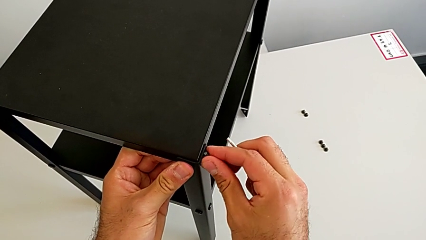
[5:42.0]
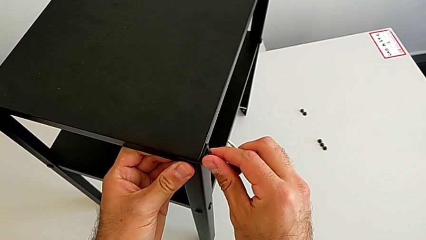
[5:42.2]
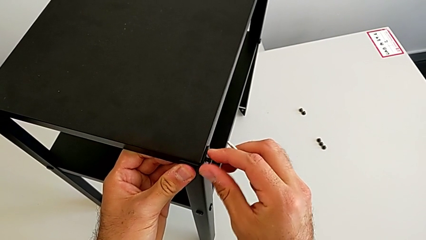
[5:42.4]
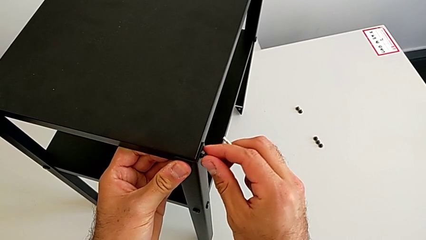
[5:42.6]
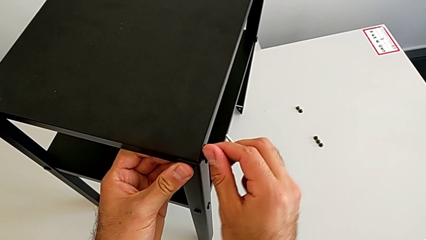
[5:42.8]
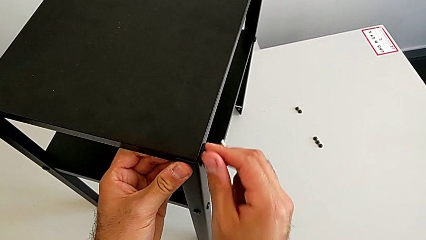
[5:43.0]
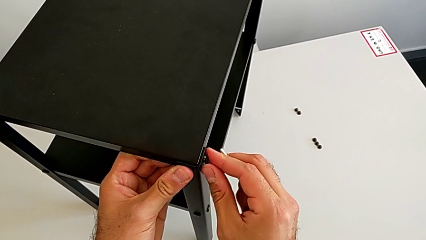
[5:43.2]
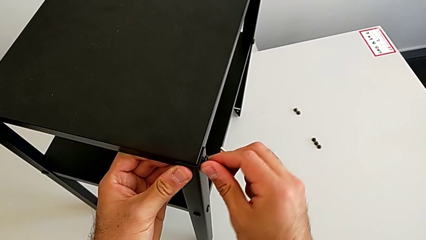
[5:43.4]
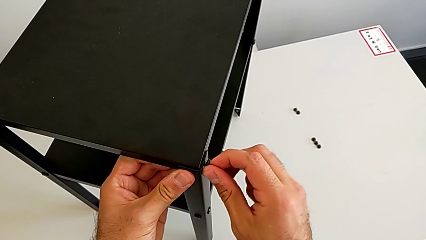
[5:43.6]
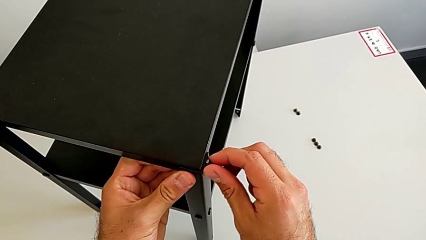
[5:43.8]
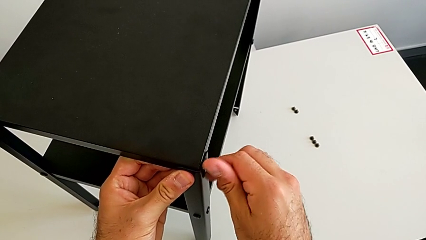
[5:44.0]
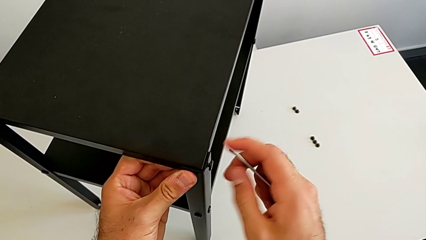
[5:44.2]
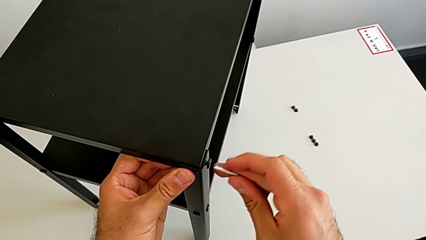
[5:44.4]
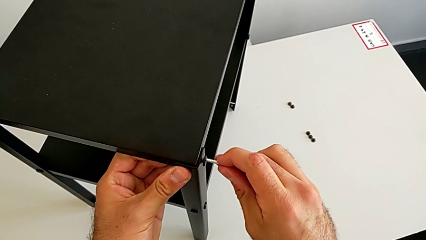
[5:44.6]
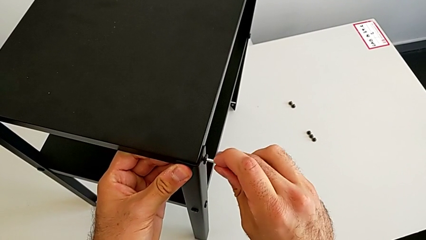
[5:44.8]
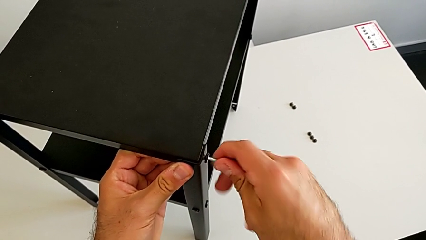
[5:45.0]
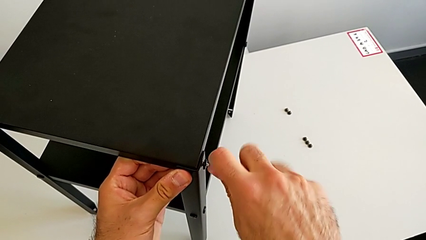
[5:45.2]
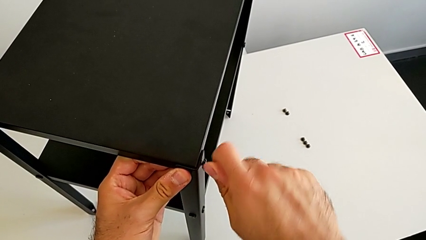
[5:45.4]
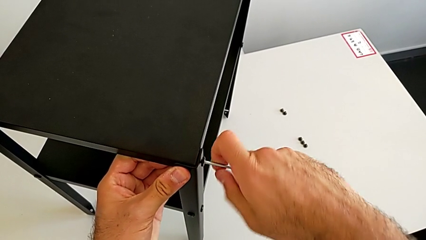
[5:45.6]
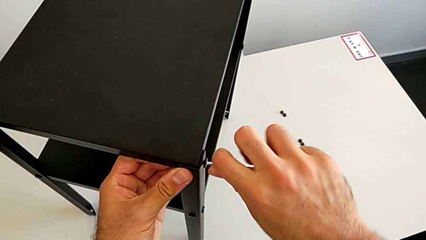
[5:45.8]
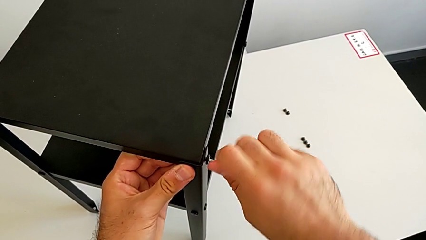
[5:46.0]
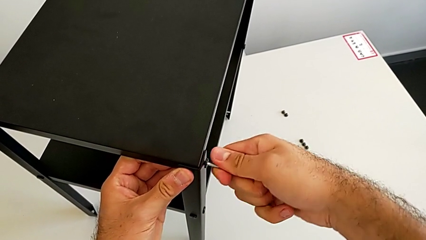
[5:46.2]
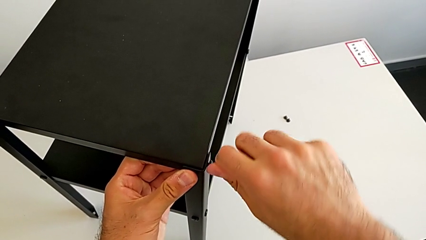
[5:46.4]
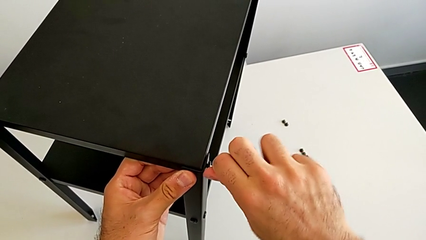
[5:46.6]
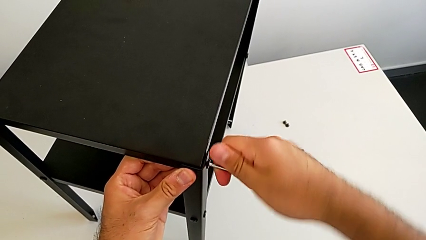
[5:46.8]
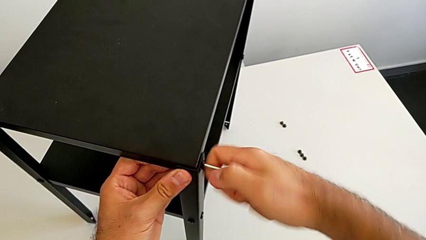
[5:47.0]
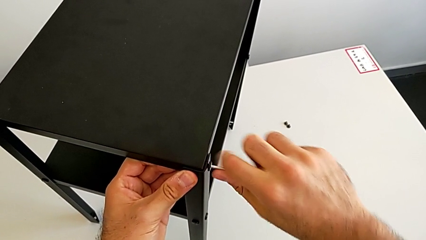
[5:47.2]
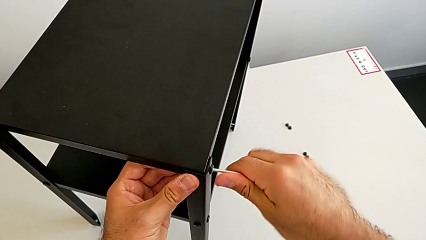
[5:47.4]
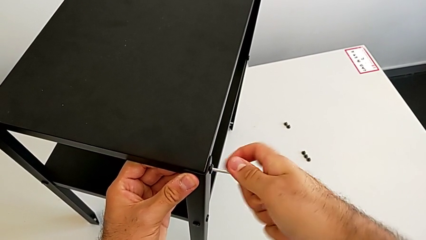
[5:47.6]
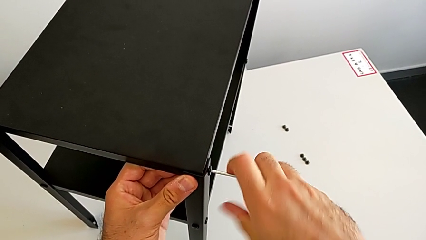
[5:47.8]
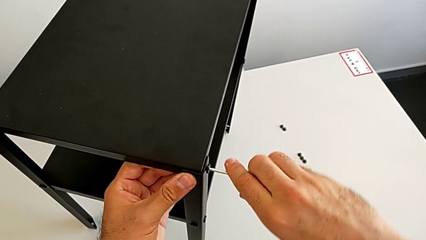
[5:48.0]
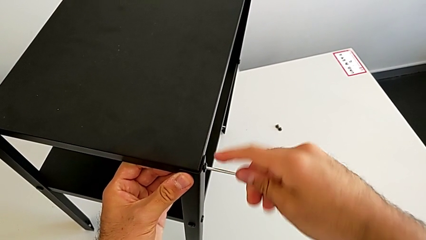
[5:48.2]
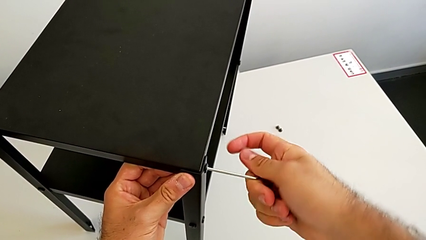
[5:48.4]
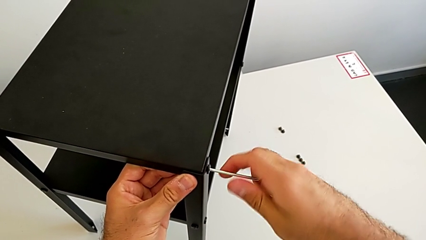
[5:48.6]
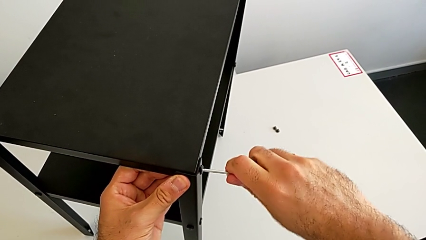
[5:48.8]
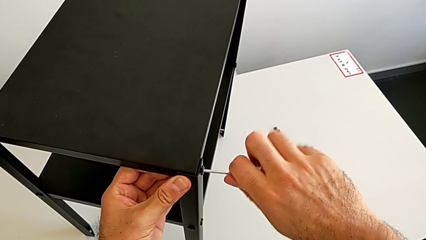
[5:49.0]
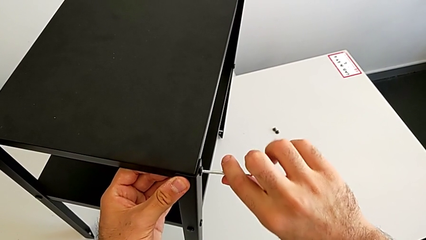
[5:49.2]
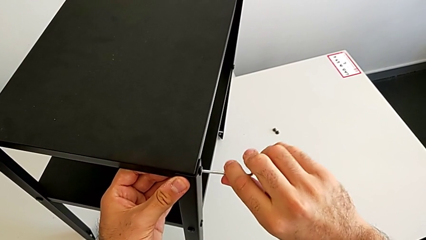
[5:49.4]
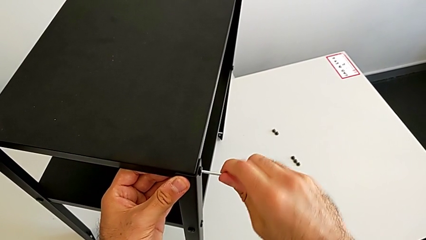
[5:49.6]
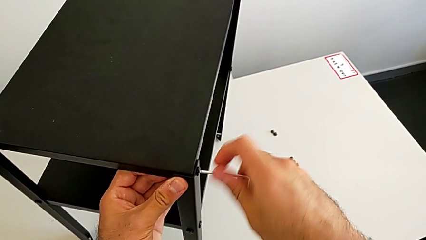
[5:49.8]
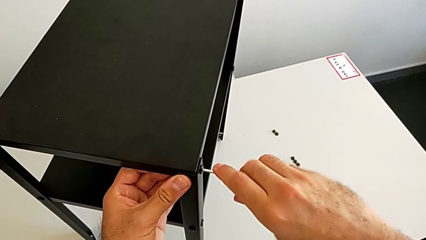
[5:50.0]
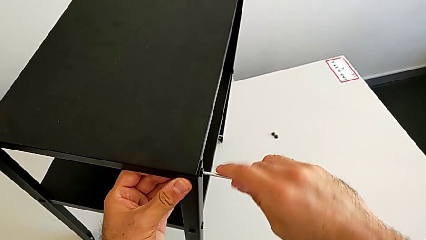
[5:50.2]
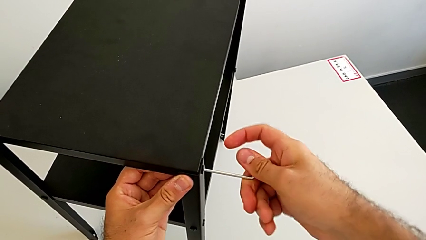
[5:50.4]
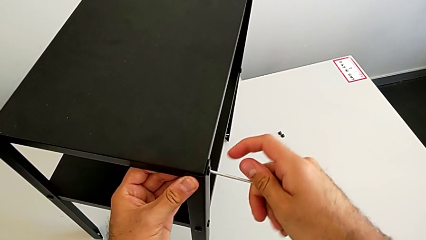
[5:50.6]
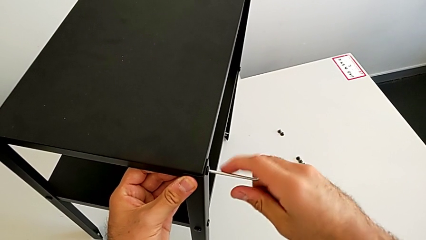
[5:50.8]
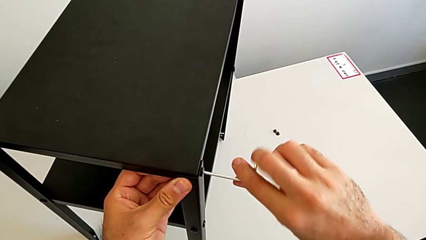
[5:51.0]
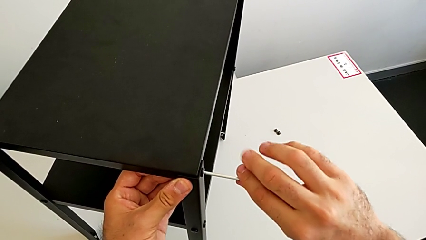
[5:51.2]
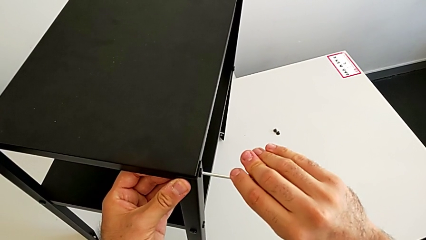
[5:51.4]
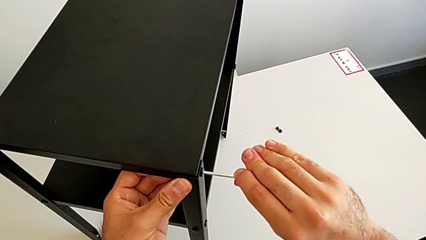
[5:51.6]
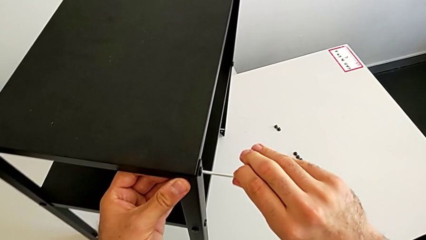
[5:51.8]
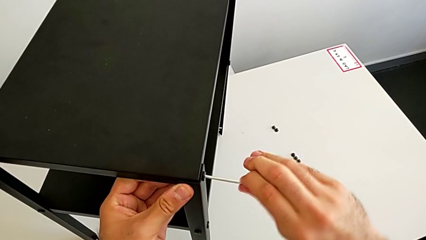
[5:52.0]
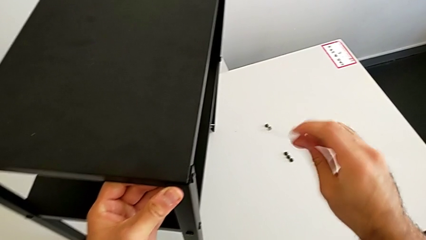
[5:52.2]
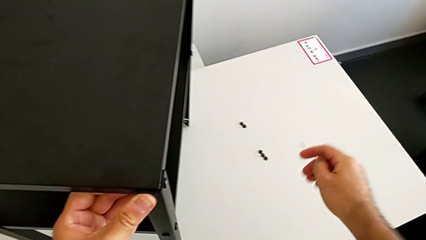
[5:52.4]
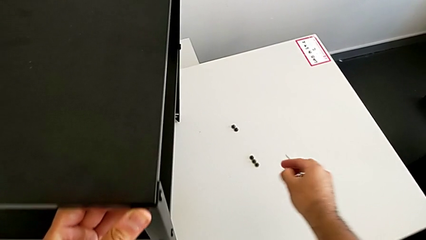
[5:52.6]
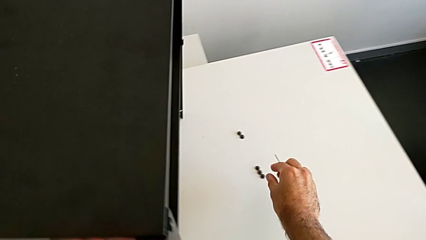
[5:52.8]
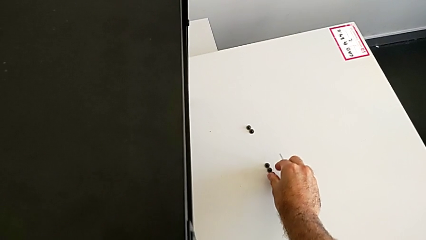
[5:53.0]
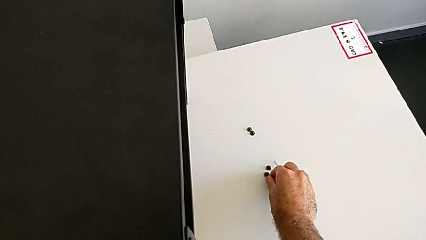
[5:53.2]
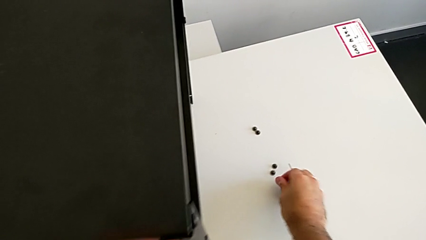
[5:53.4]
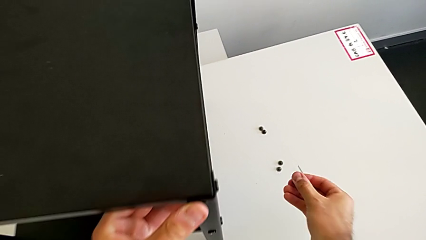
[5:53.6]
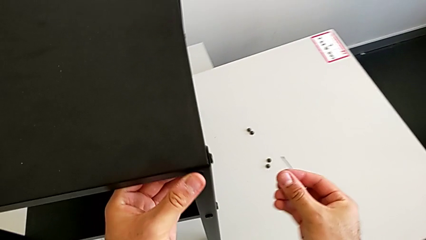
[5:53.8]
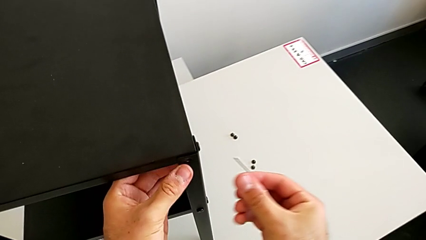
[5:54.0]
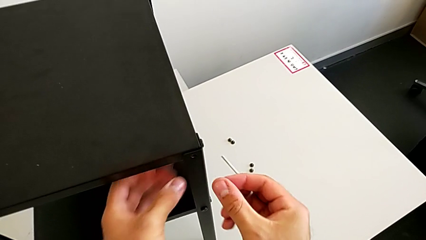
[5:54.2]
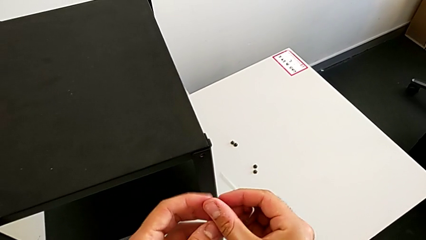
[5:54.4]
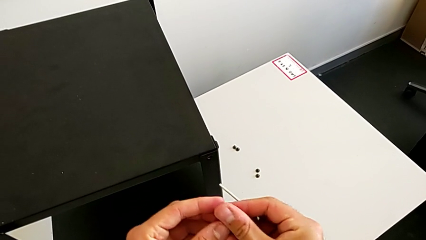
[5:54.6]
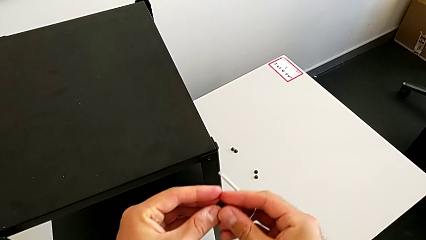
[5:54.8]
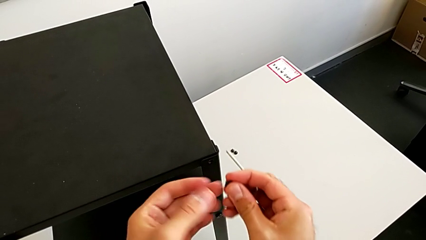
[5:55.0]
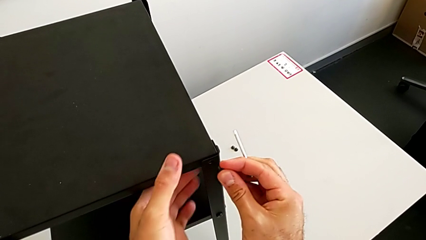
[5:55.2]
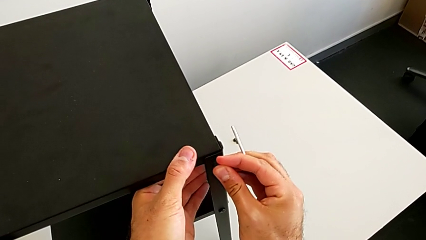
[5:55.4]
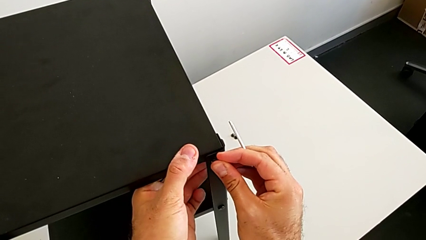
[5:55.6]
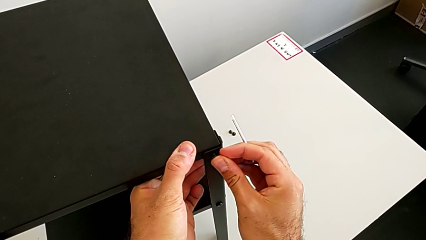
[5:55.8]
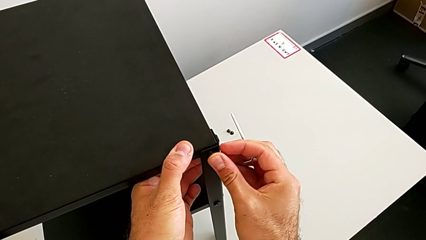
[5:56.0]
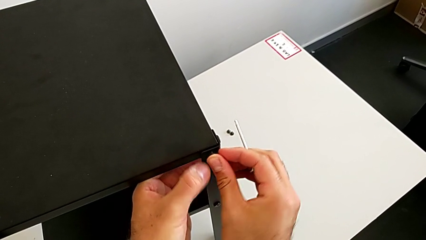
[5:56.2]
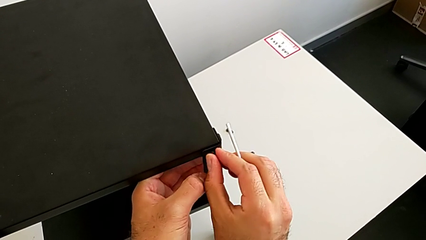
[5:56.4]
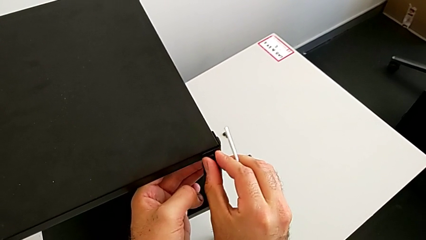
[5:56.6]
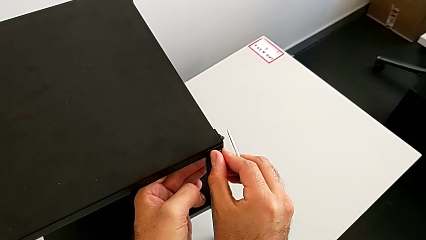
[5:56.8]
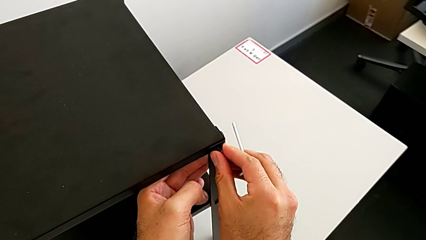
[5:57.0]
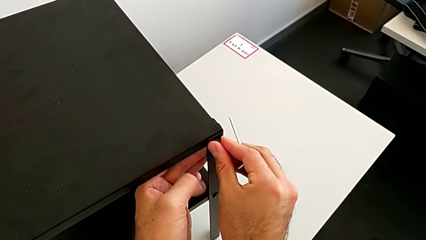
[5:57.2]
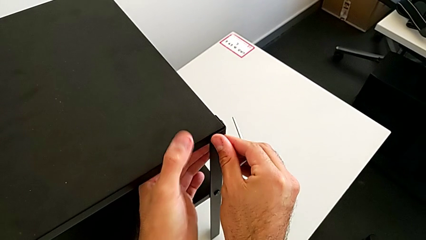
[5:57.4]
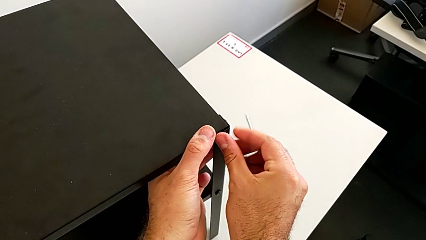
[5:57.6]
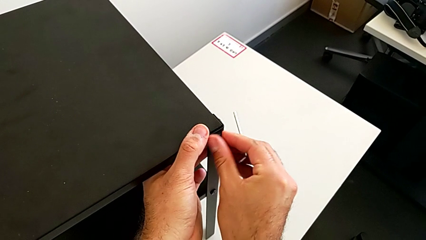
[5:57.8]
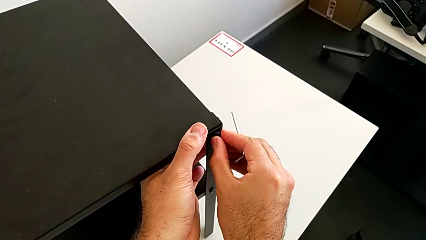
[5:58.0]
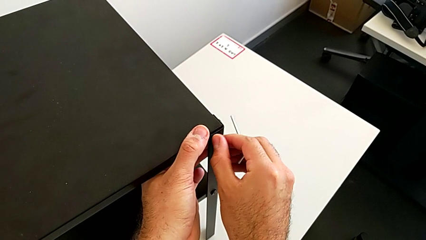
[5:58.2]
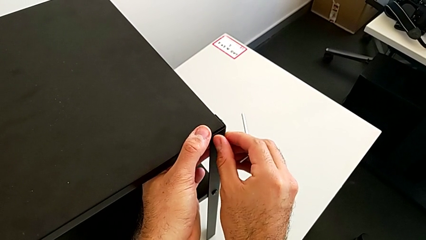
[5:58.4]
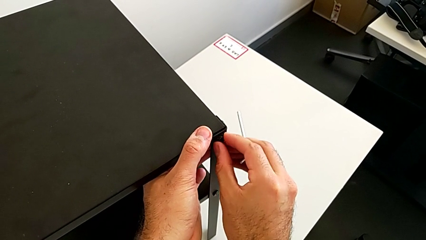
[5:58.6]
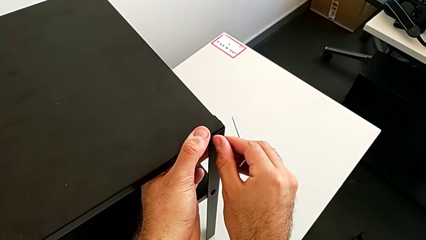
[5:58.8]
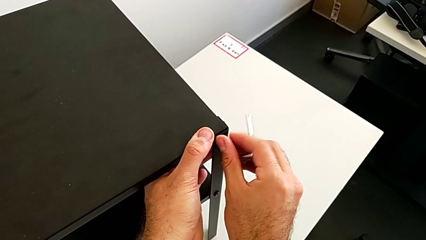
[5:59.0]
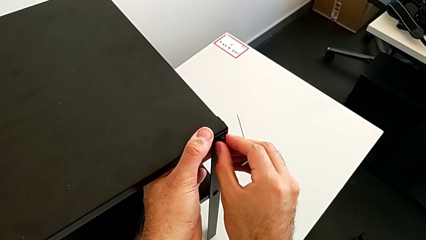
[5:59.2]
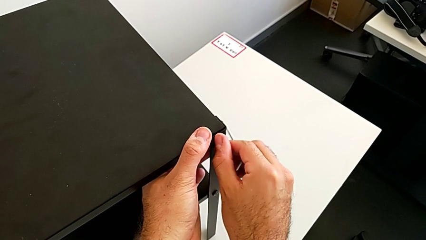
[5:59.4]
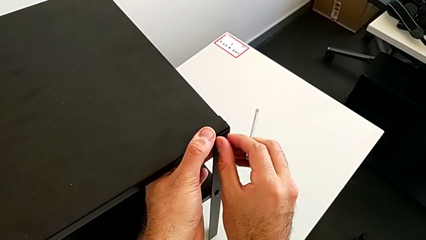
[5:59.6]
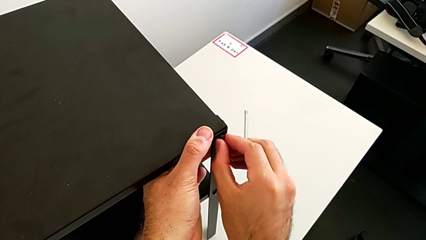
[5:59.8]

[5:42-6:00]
The camera wearer is placing the top tray. They screw the hex socket head, insert the Allen wrench, rotate it, withdraw it, grab the hex socket head, insert it and screw it.
